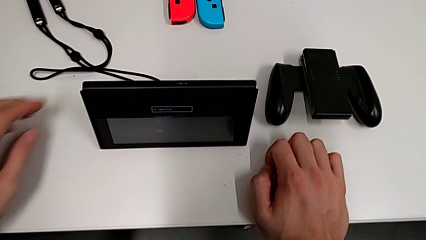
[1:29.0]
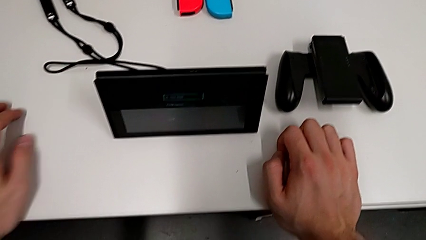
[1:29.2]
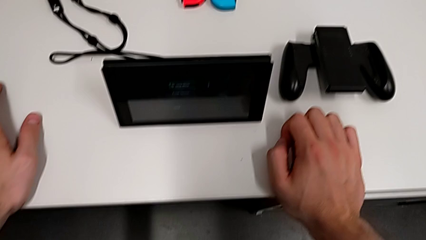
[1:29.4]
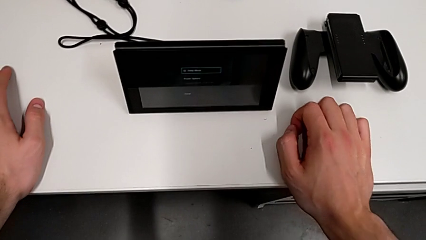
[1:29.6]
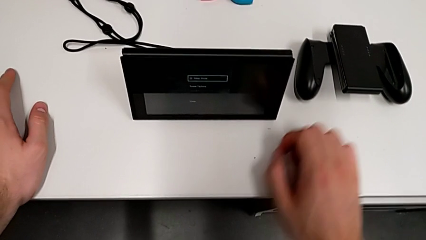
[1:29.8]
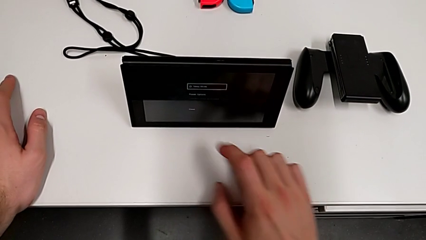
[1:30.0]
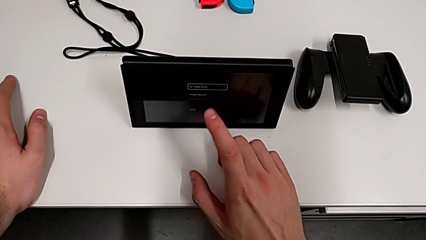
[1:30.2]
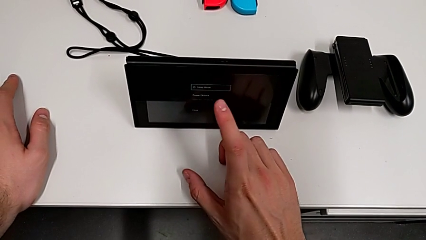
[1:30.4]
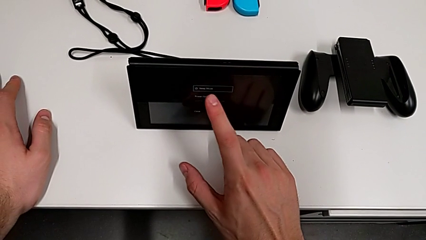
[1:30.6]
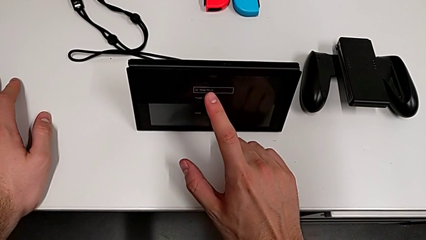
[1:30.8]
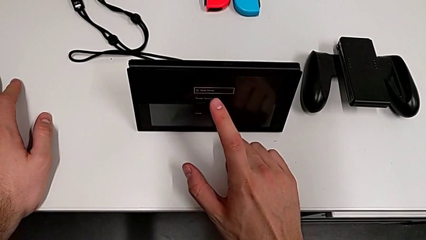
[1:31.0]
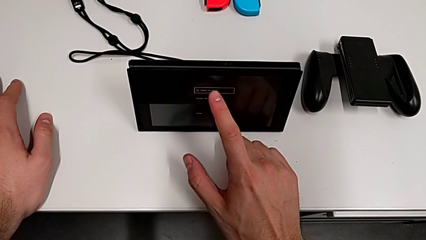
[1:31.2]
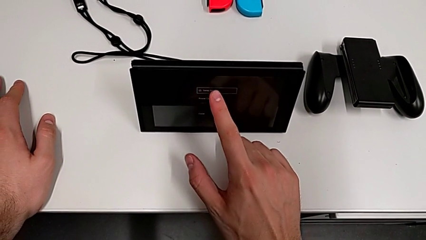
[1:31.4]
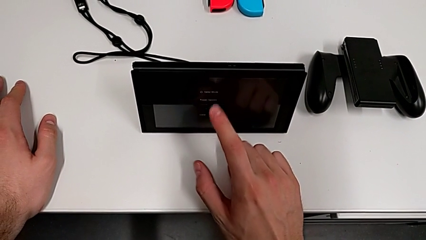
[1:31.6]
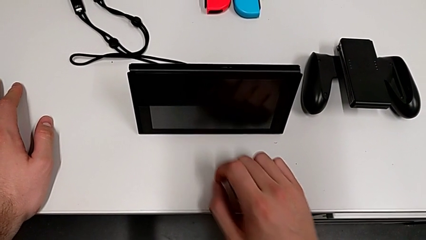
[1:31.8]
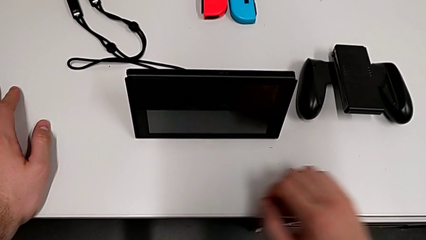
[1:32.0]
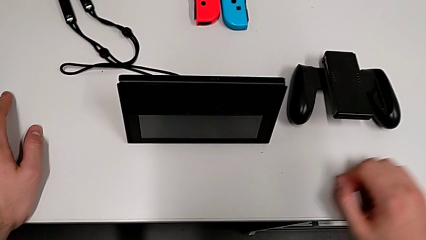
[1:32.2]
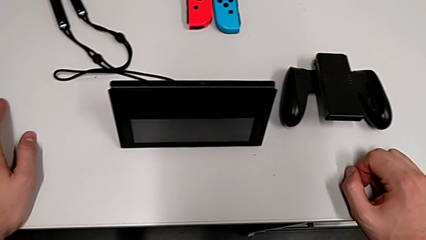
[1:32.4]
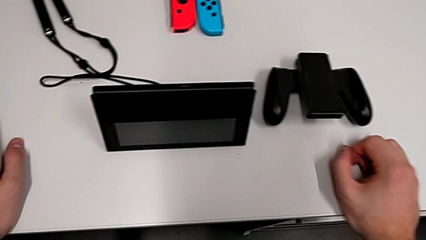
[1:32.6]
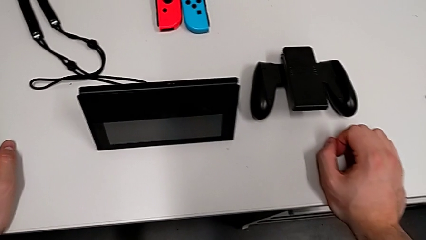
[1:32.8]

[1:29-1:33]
The camera wearer is turning off the Nintendo Switch. They touch the front Nintendo Switch.

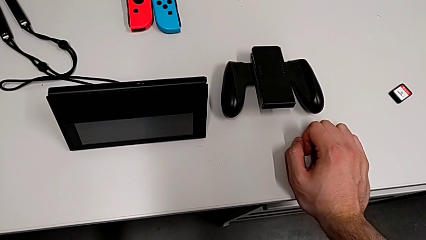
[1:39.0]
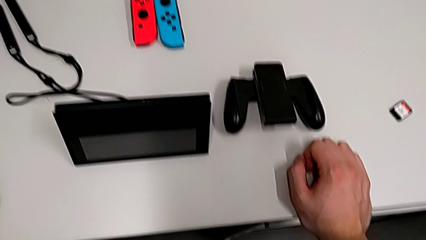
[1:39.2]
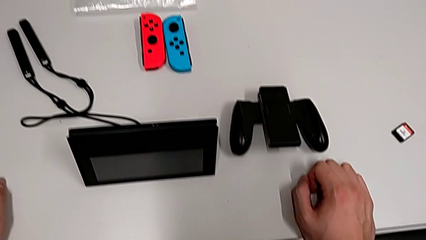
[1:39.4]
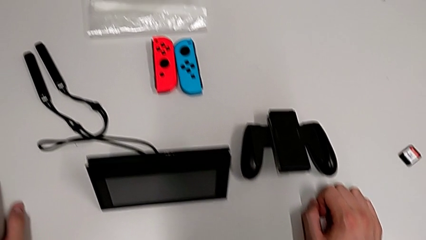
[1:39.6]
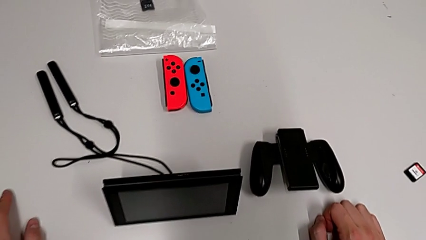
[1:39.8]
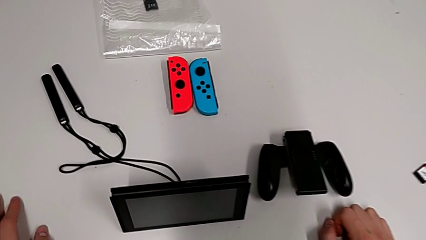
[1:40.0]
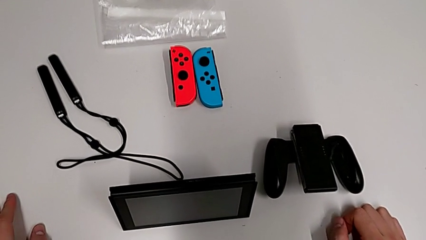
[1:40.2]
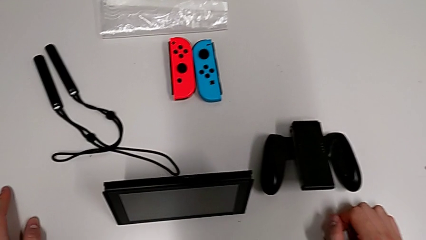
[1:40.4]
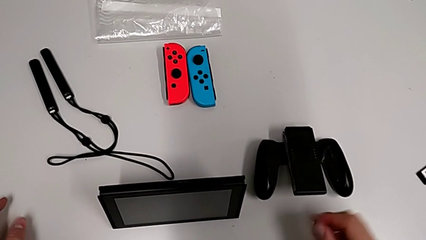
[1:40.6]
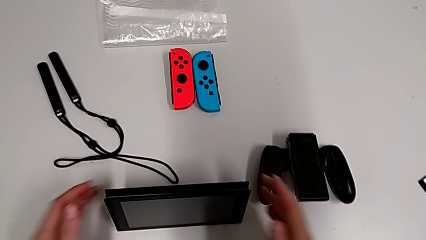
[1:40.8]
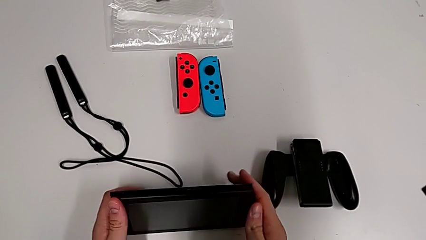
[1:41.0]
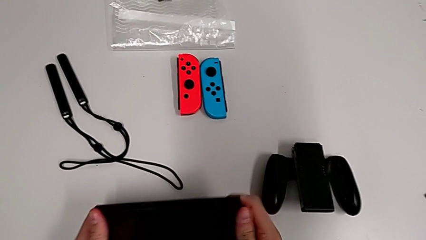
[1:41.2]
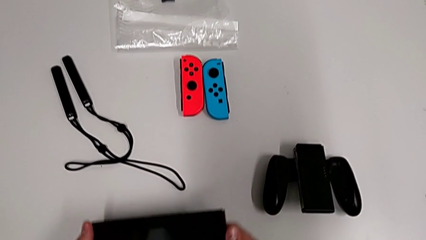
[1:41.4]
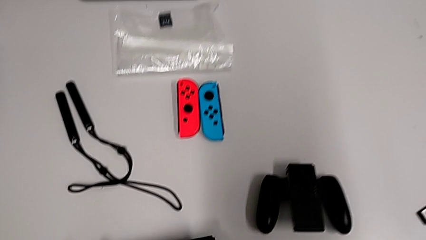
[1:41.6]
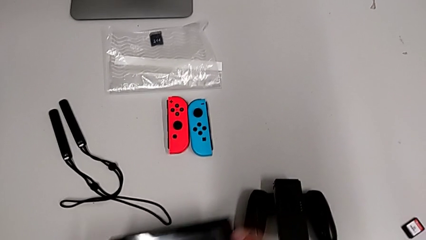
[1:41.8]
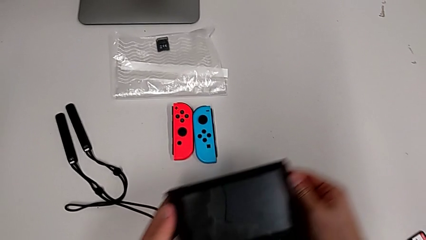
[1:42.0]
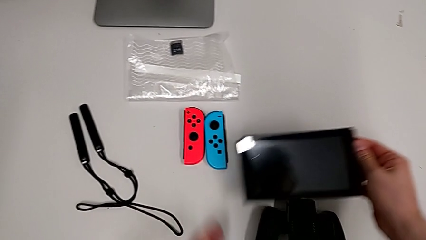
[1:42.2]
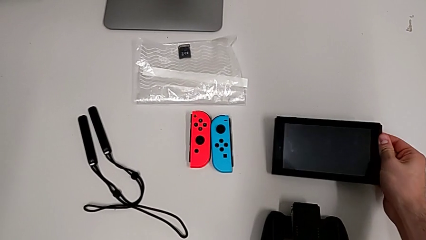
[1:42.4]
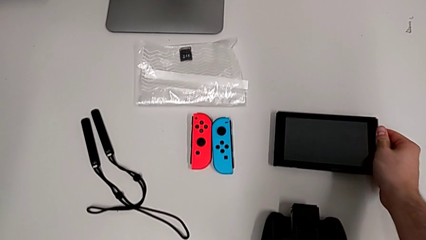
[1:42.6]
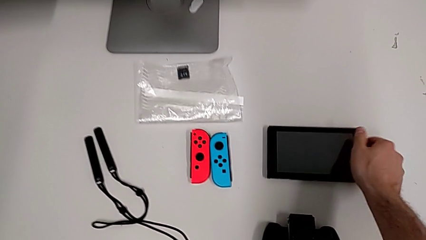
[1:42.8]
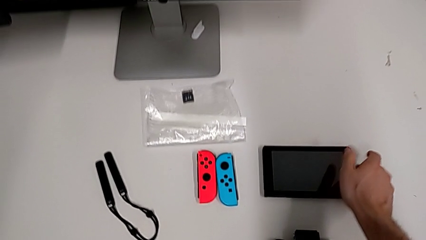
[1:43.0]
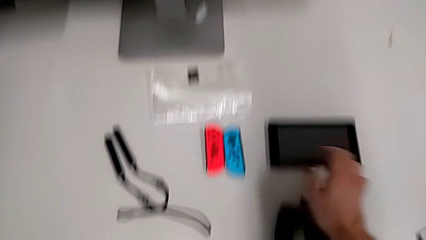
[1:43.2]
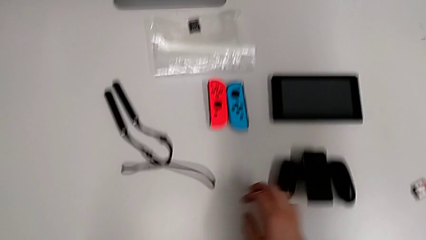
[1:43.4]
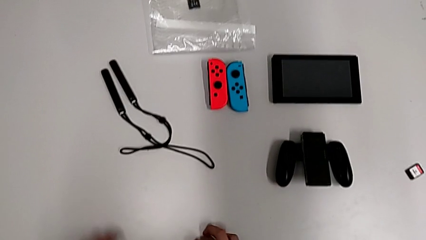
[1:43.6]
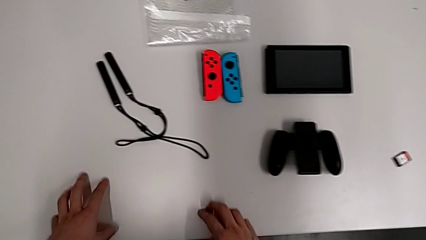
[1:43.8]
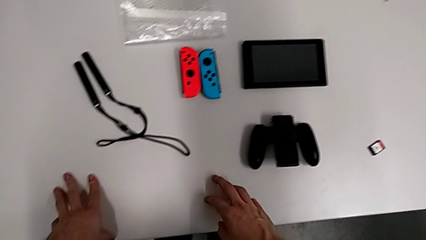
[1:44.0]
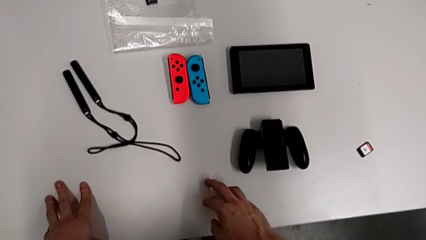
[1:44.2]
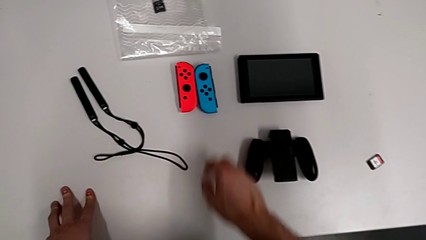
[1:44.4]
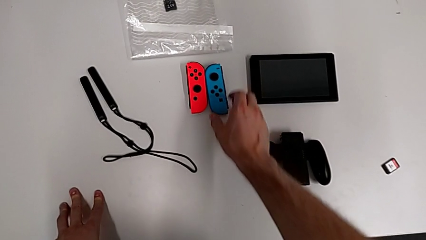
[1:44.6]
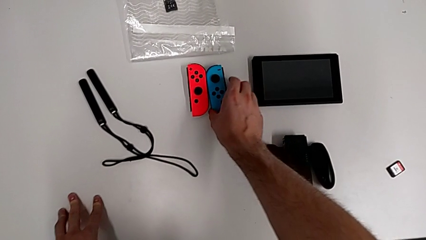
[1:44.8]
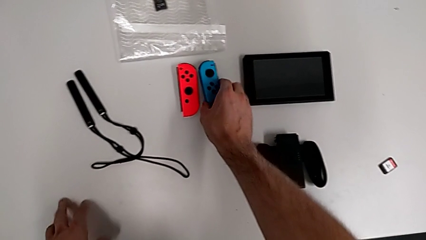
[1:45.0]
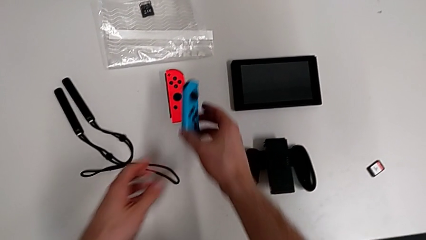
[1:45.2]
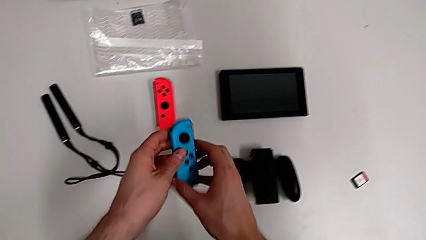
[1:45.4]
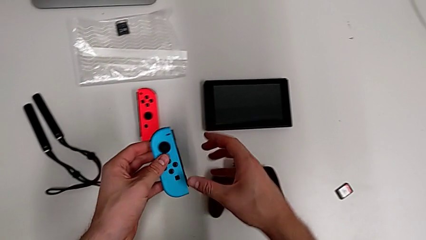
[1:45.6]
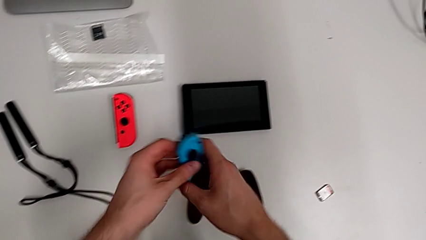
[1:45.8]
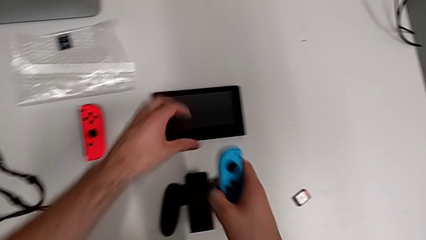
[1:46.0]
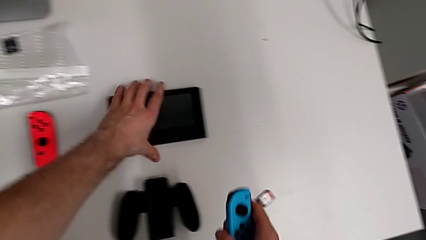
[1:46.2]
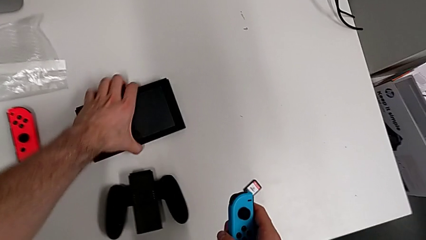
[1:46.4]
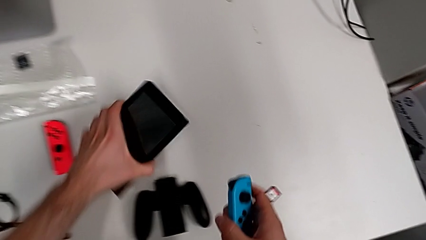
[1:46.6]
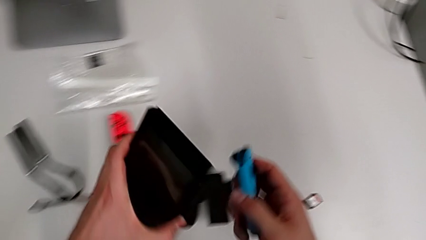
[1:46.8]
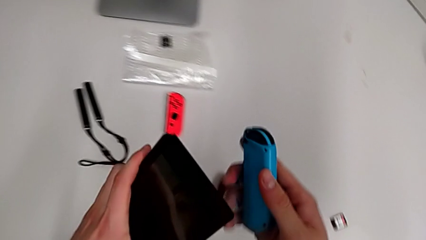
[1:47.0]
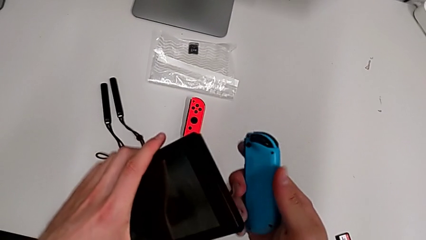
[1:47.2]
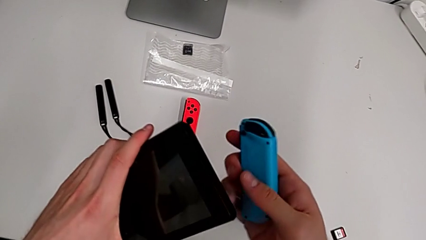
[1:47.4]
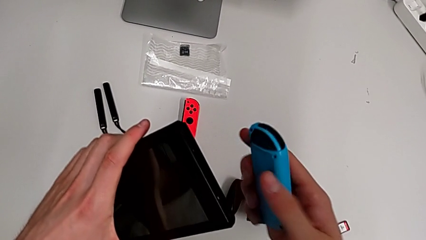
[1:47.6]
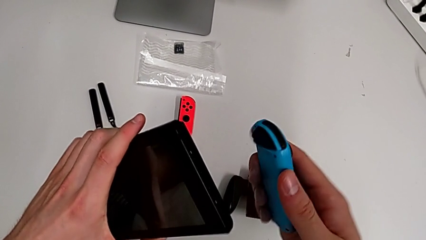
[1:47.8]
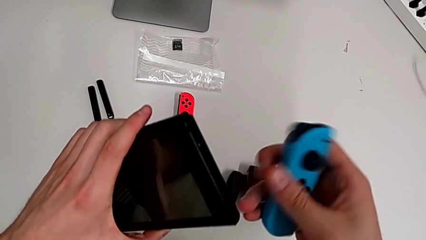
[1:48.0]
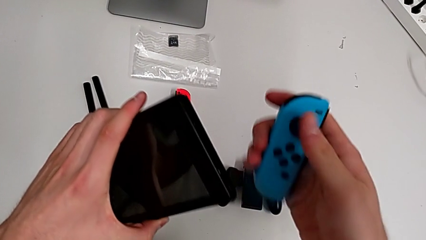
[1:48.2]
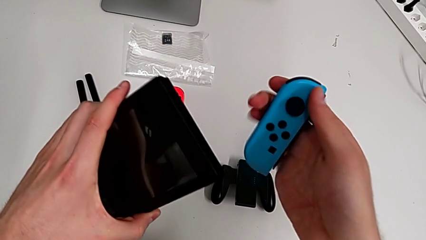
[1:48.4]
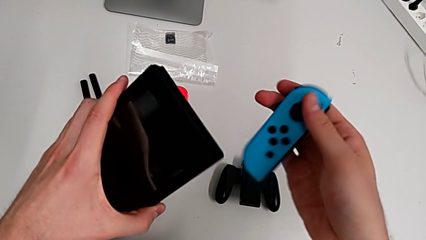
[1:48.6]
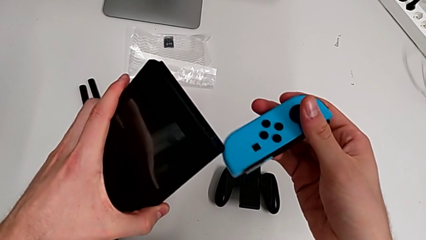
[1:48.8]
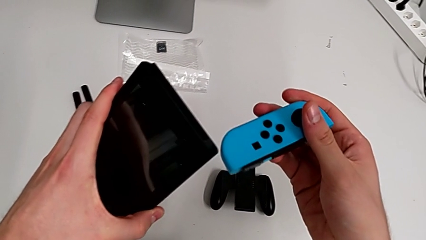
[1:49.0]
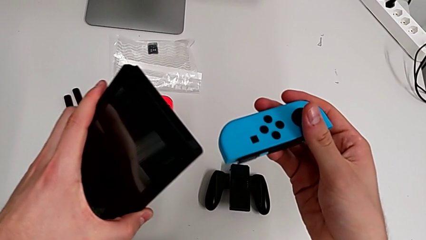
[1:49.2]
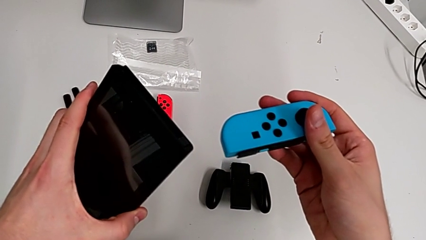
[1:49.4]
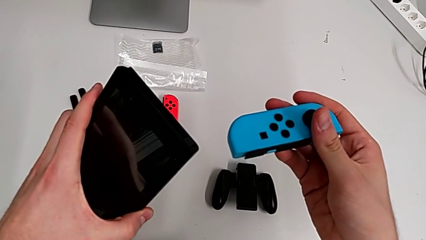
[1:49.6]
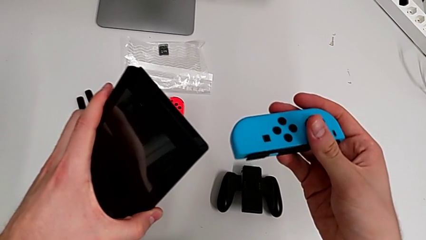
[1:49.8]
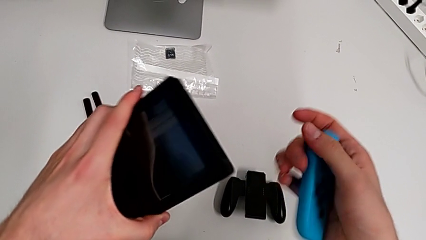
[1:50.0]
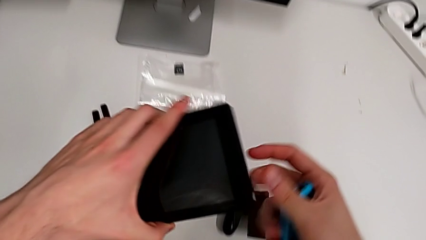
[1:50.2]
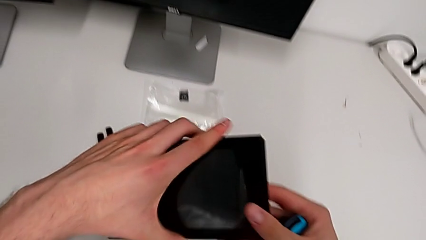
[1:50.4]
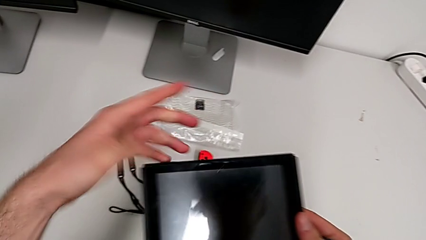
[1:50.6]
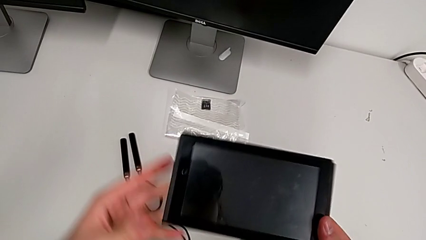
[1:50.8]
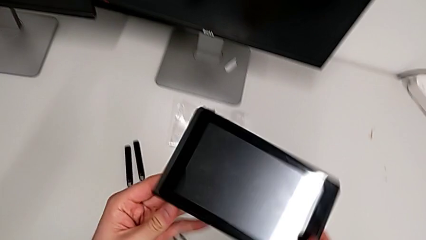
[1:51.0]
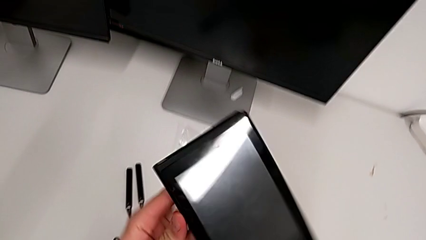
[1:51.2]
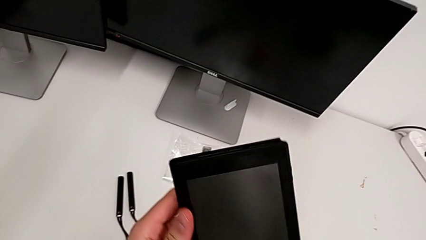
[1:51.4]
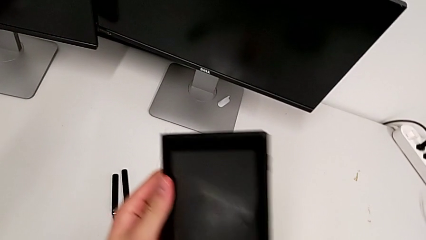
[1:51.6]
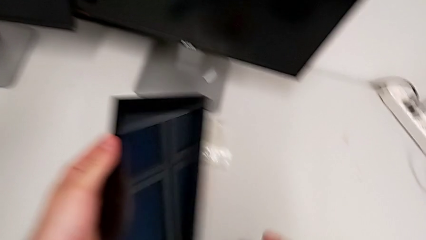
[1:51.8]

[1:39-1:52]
The camera wearer is inserting Joy-Con controllers into the Nintendo Switch. They grab the Nintendo Switch twice, place it, grab the blue Joy-Con controller, grab the Nintendo Switch, wrongly assemble the blue Joy-Con controller, trying to attach it on the opposite side, and rotate the Nintendo Switch.
